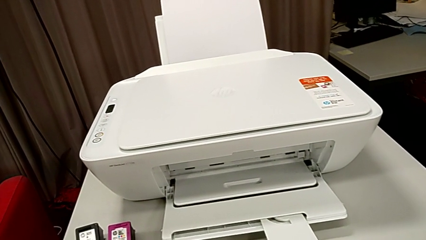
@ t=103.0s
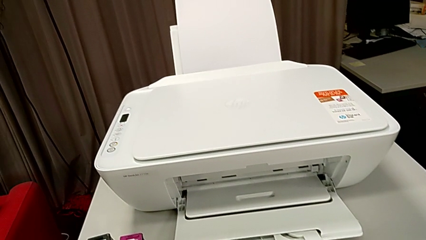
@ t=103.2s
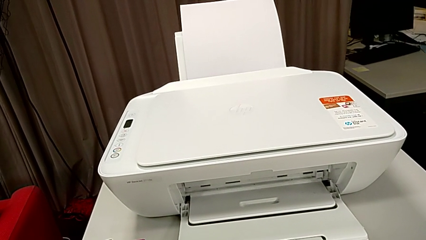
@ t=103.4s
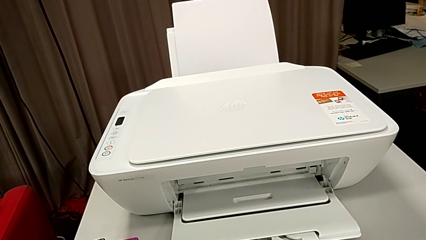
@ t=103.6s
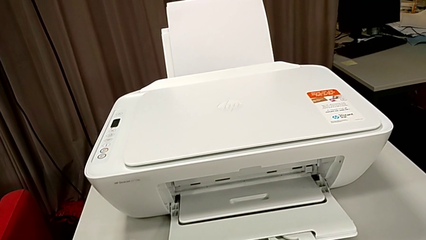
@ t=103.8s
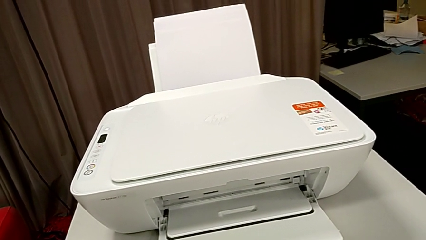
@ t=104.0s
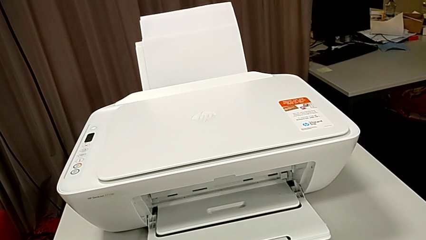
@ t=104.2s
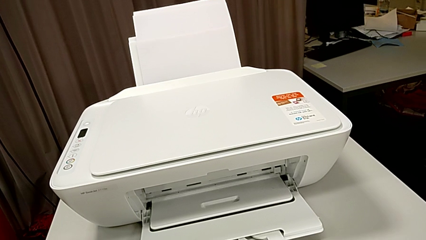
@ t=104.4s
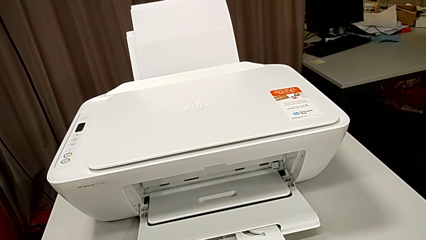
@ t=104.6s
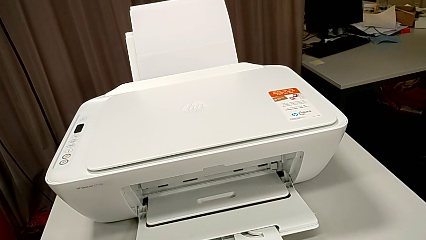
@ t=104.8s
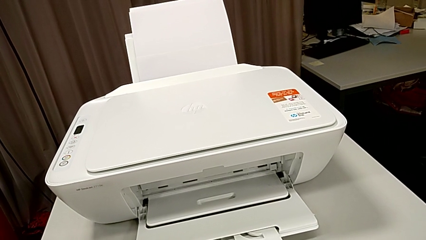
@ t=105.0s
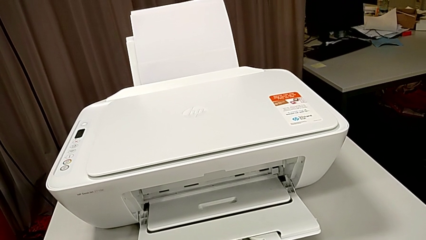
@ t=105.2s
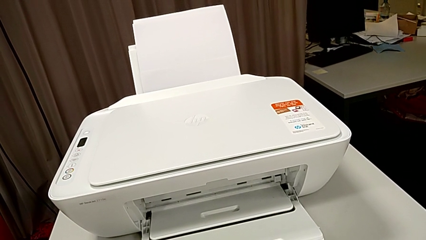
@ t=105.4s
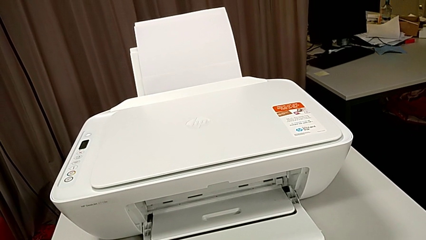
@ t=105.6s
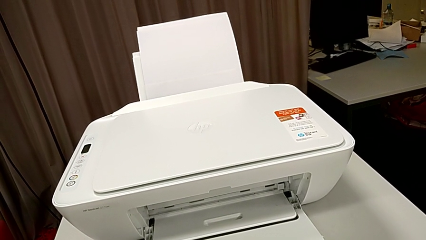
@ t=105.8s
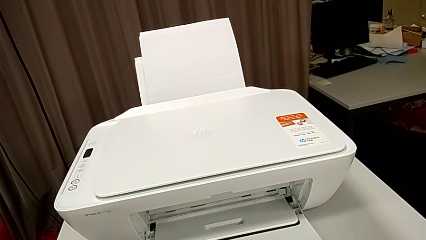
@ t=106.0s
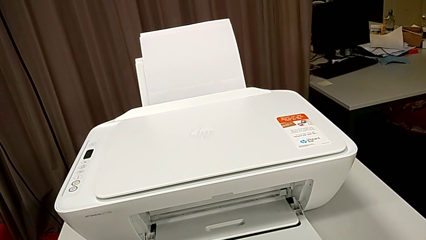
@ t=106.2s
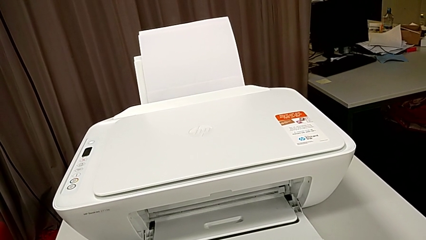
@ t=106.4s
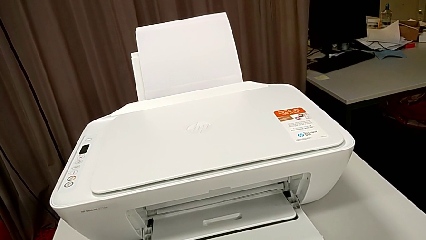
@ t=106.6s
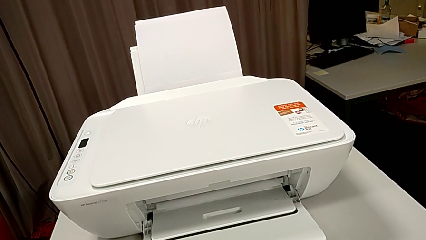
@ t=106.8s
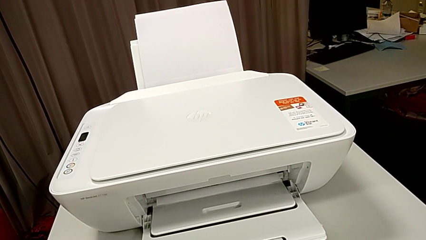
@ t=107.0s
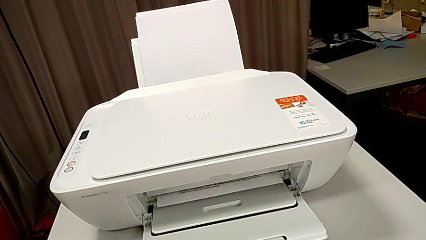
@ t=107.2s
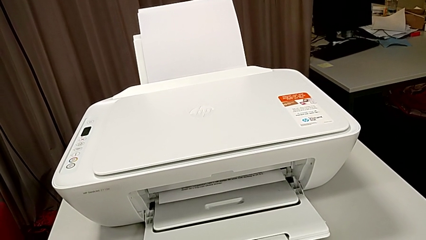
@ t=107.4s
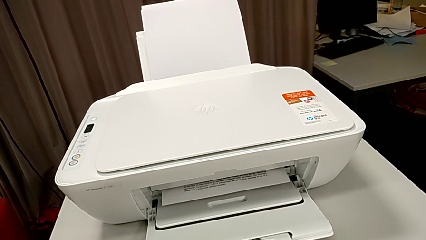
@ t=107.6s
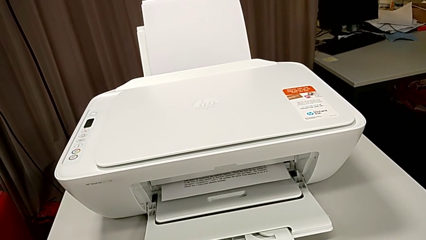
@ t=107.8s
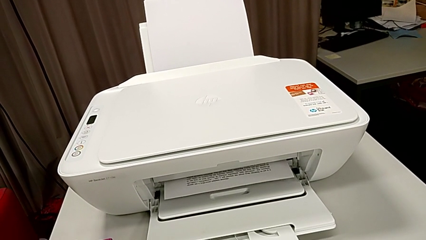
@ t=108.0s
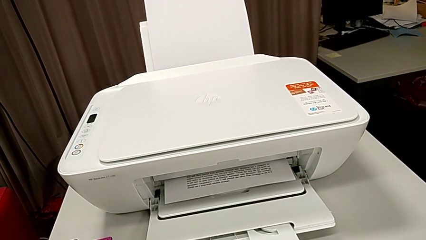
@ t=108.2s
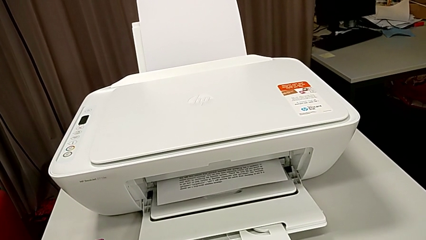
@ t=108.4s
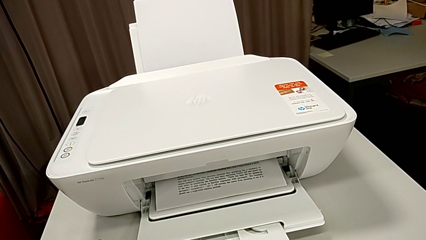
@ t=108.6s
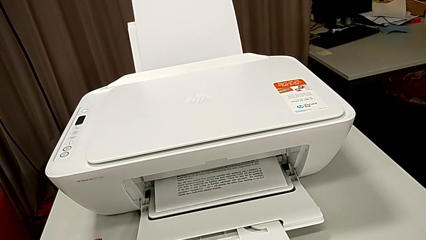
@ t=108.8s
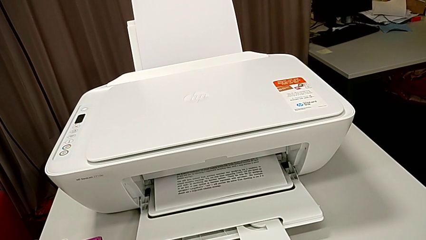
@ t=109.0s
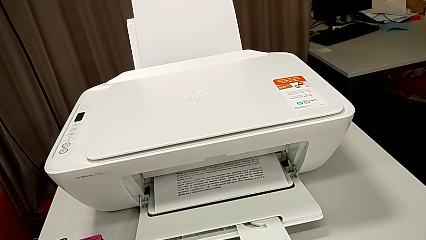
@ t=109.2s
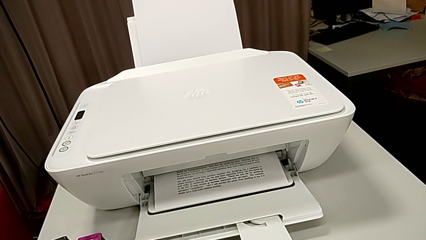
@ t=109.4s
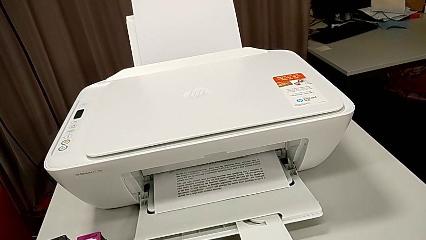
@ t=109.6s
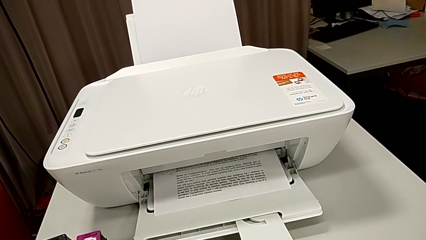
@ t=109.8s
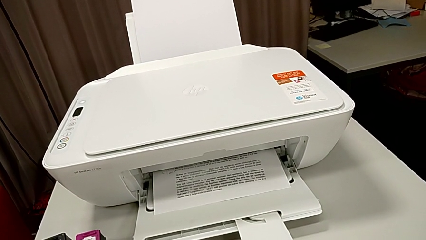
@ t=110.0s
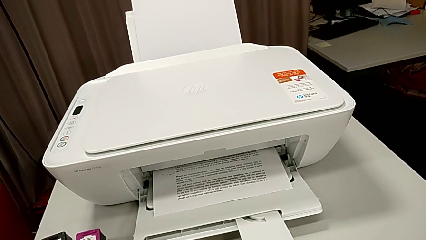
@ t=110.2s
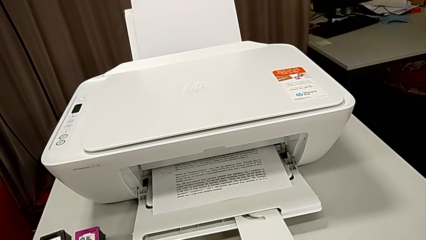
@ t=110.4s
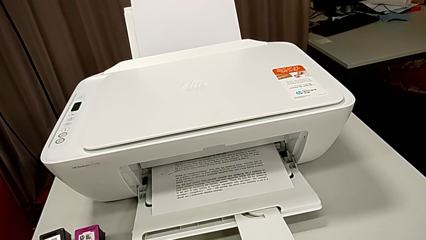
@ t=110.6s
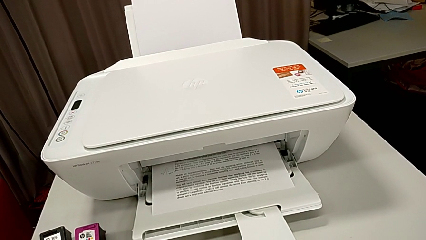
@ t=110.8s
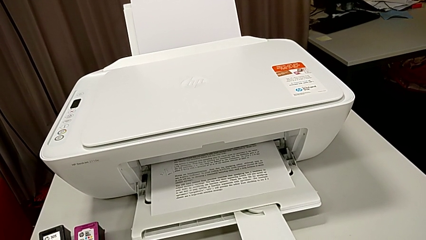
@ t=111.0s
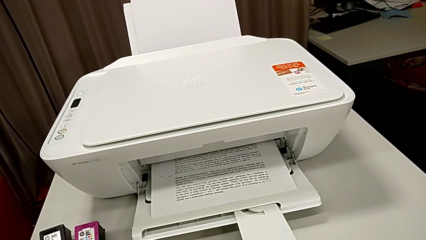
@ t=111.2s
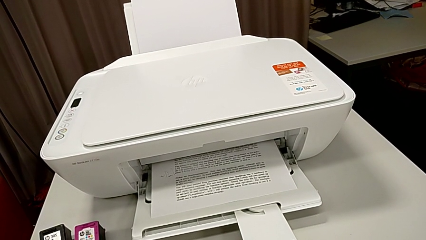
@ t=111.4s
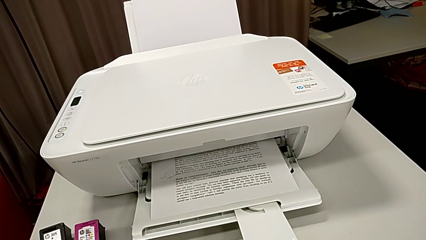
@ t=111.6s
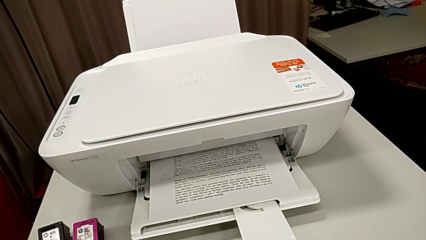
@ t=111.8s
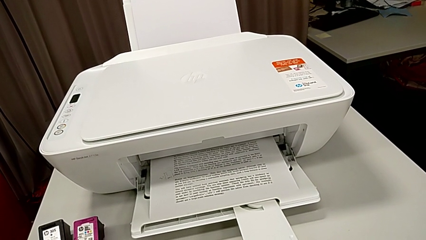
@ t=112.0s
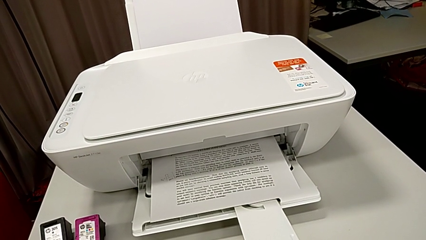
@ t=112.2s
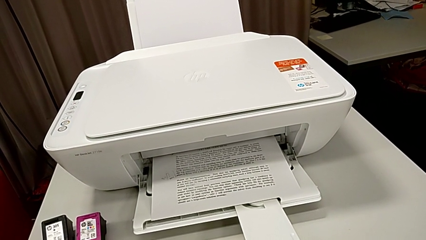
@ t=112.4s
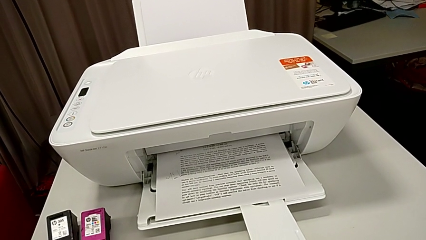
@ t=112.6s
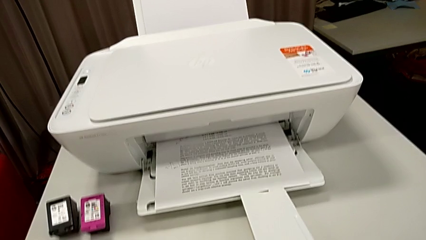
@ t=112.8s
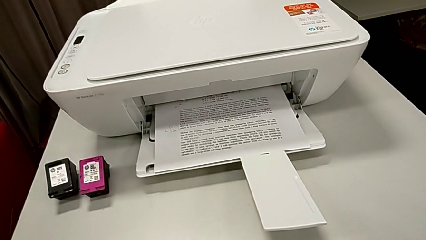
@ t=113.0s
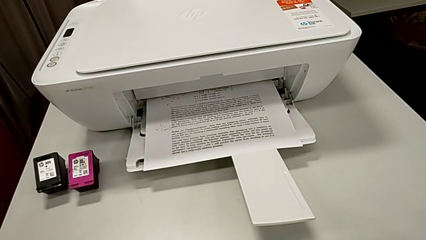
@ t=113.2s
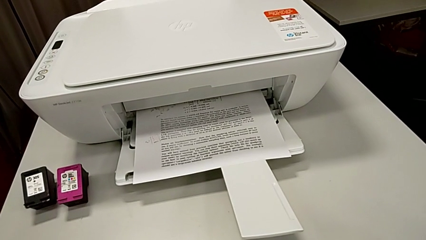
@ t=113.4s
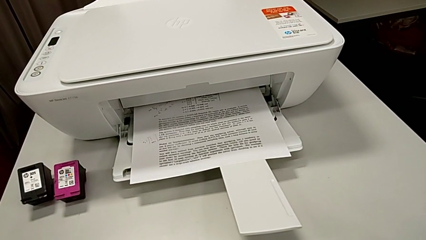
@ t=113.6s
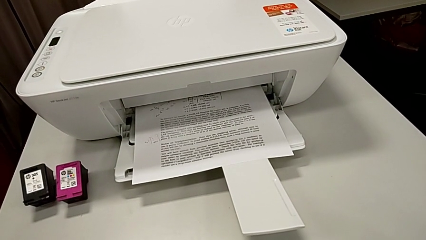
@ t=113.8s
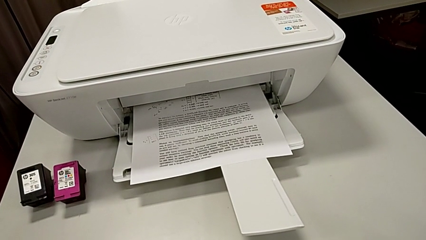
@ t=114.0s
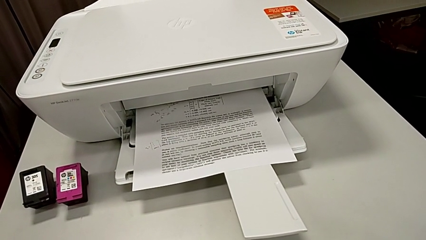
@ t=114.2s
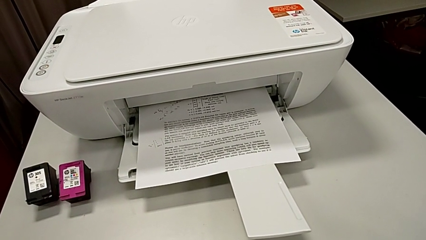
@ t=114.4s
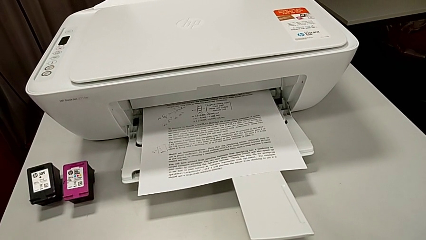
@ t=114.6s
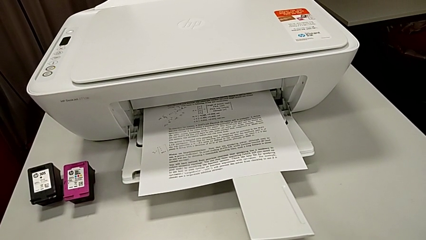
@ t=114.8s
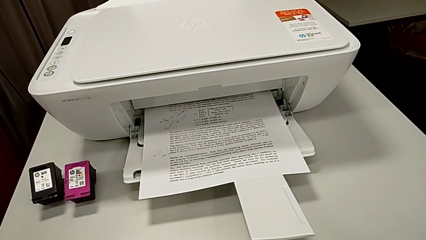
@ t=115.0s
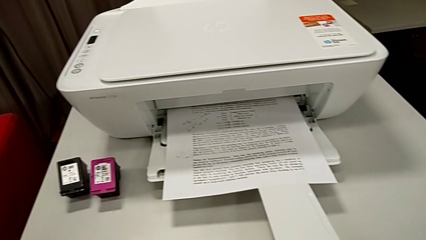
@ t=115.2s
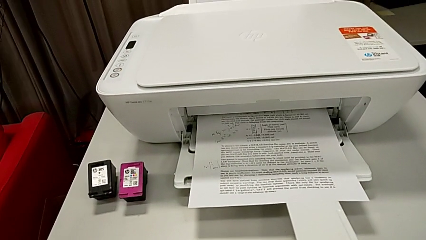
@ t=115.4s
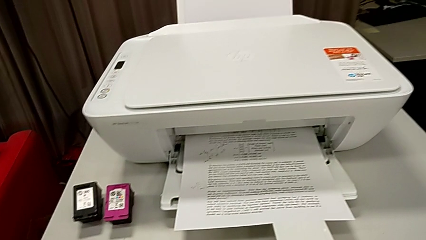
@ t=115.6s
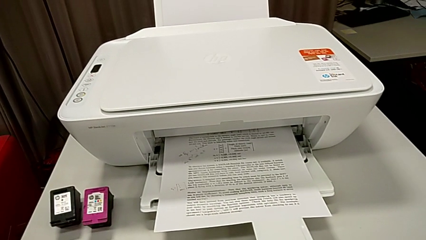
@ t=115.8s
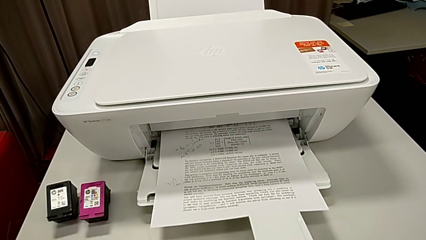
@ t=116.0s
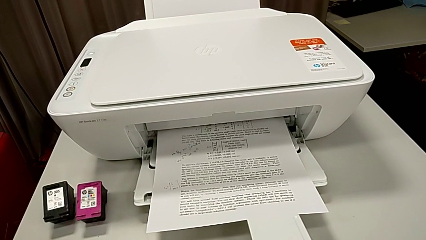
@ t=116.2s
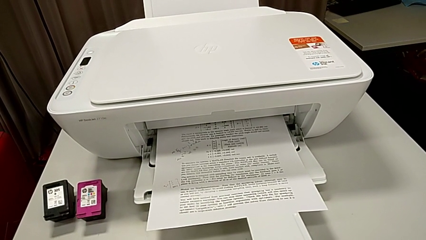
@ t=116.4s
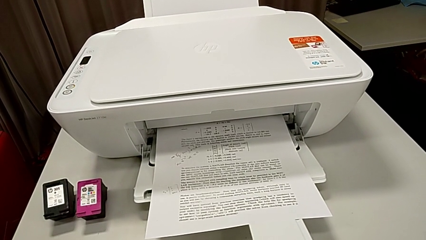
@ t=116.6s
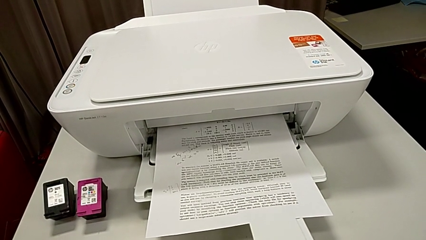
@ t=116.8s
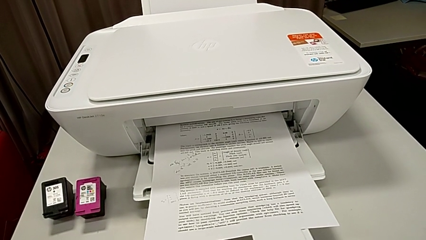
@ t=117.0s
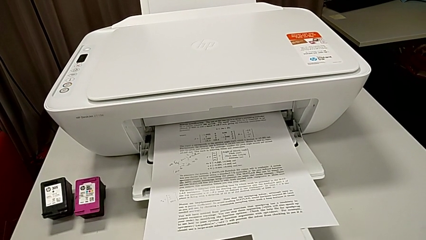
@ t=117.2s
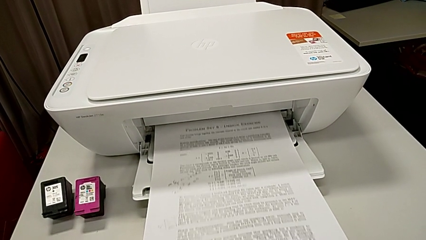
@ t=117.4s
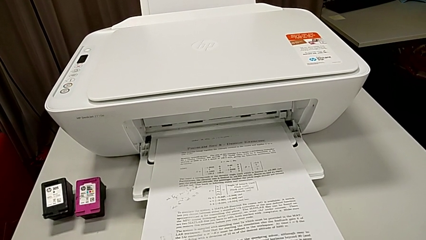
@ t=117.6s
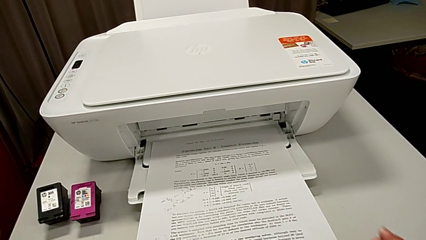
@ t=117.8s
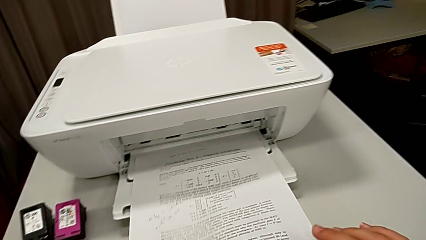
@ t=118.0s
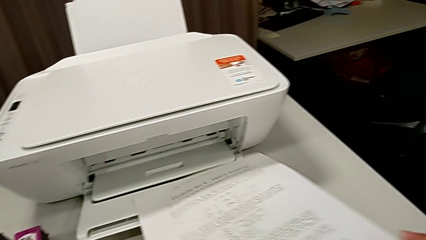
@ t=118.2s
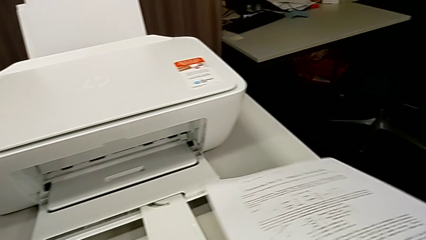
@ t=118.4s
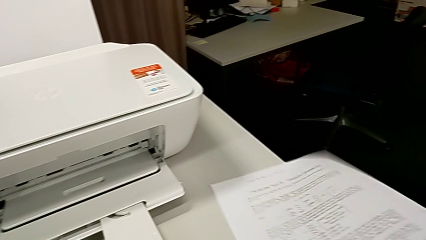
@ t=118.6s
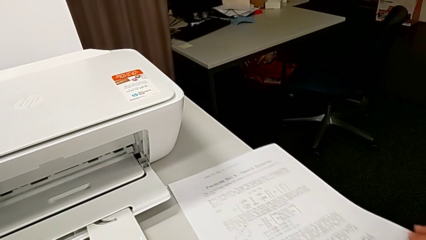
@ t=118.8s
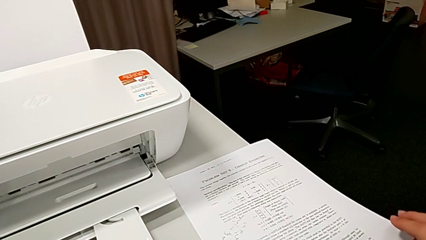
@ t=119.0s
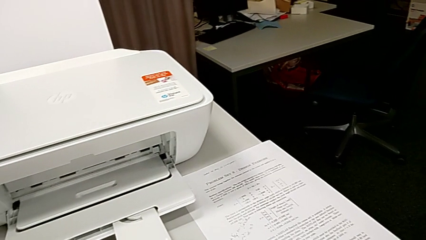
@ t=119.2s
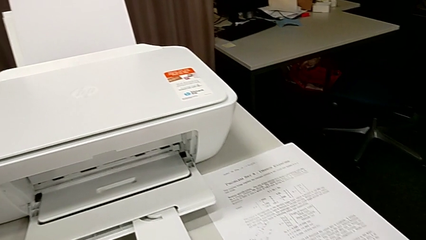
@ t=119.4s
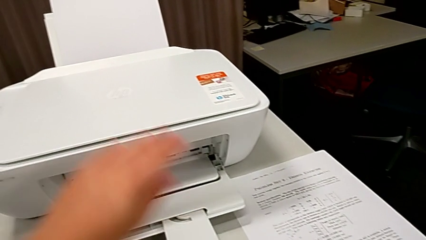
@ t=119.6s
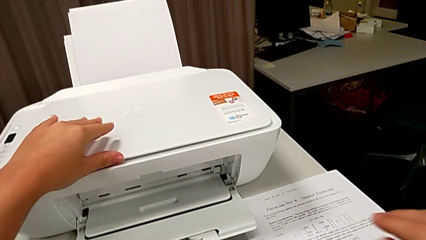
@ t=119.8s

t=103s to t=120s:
The camera wearer is copying a paper that is black and white. They grab the paper stack and place it.
